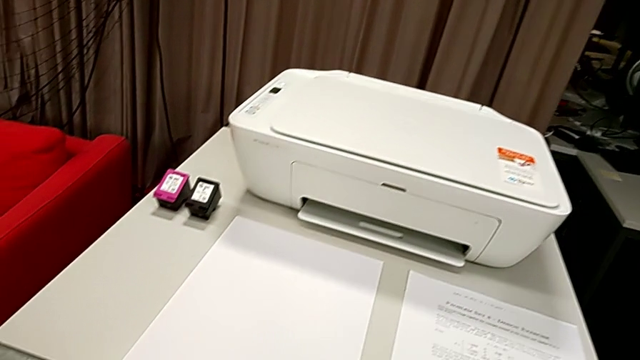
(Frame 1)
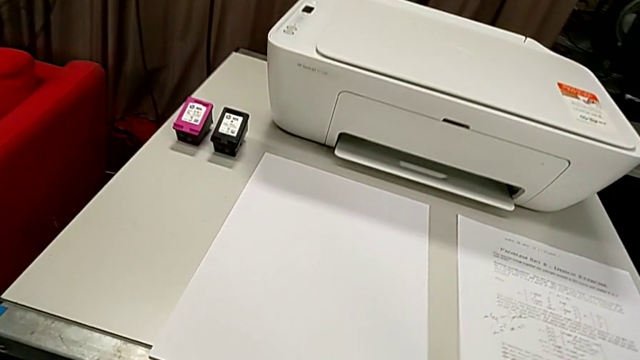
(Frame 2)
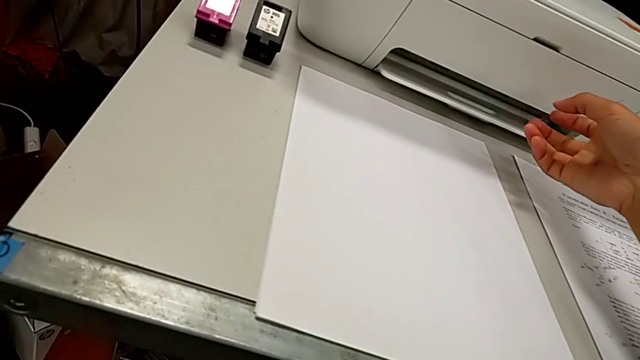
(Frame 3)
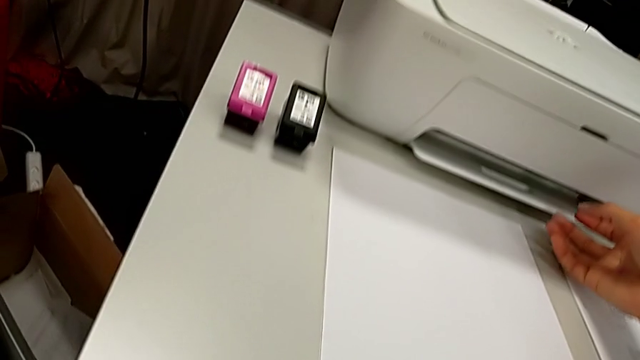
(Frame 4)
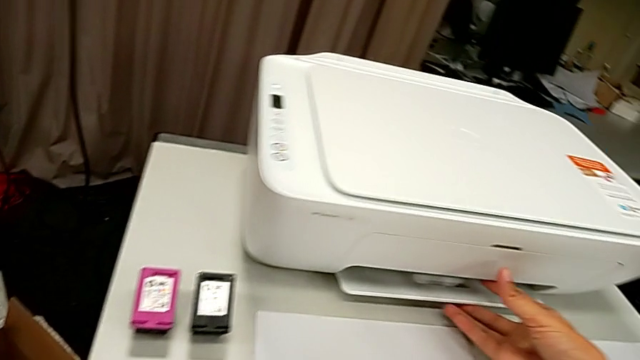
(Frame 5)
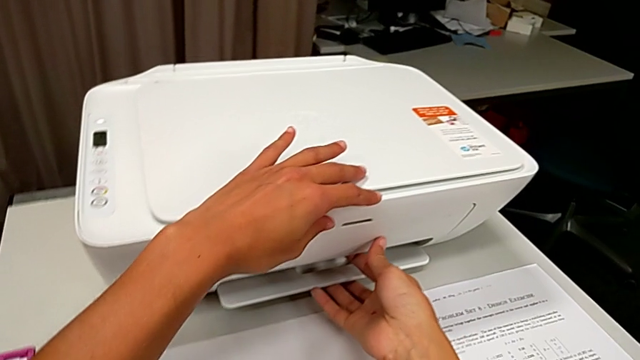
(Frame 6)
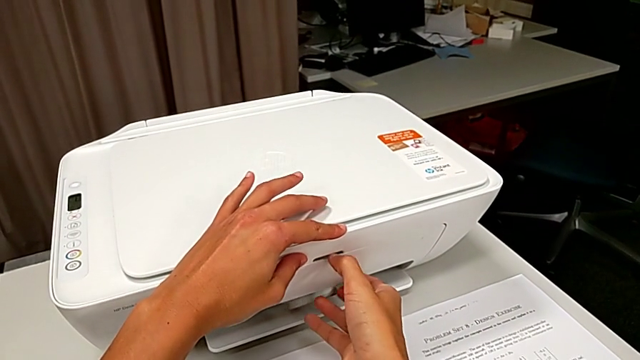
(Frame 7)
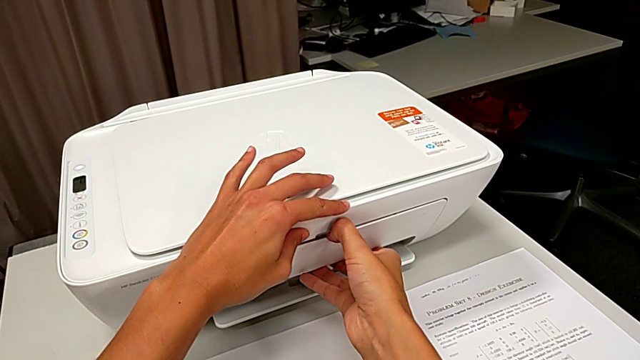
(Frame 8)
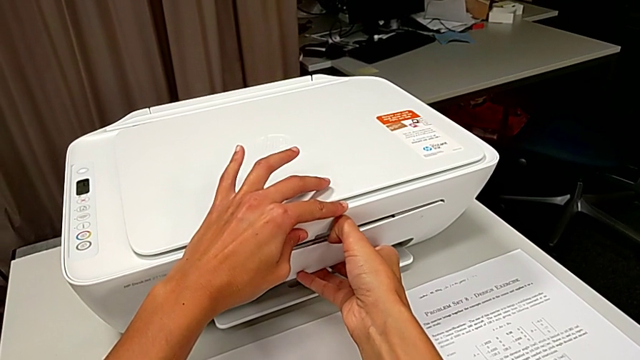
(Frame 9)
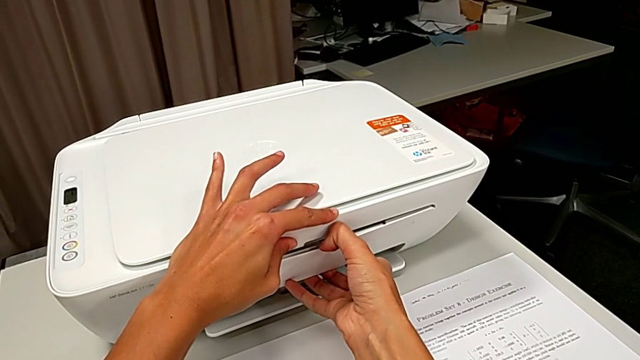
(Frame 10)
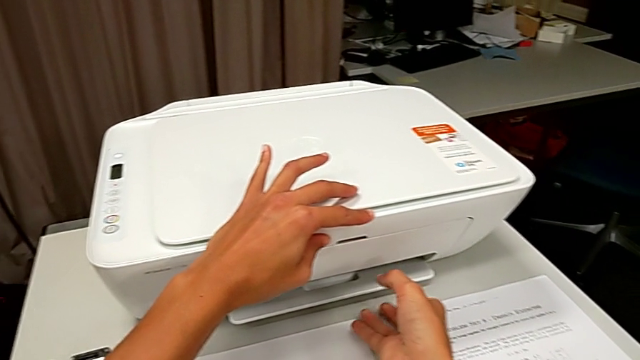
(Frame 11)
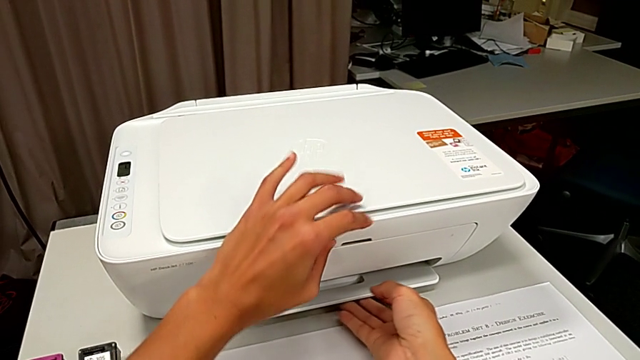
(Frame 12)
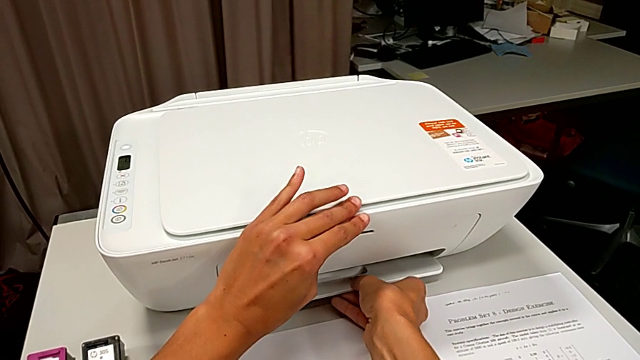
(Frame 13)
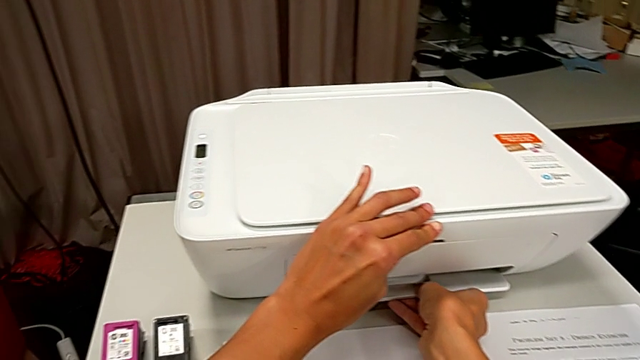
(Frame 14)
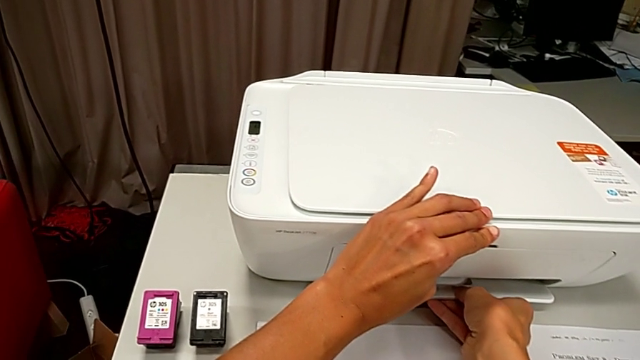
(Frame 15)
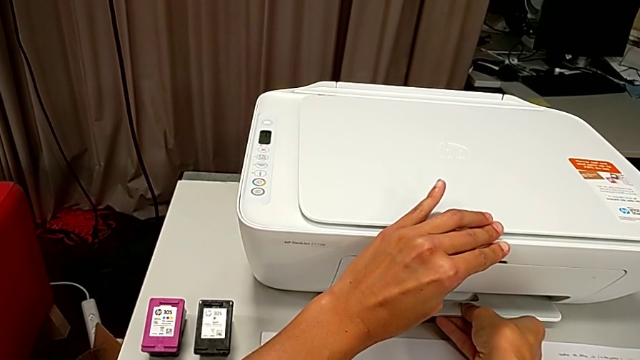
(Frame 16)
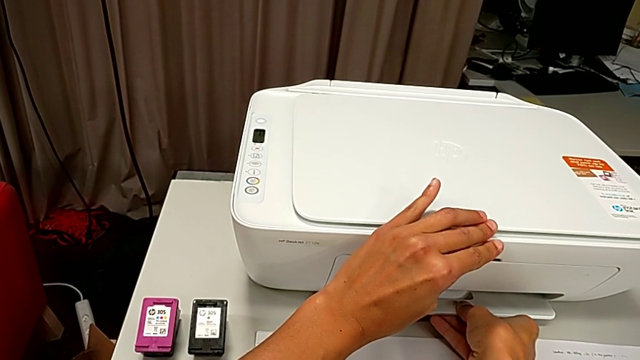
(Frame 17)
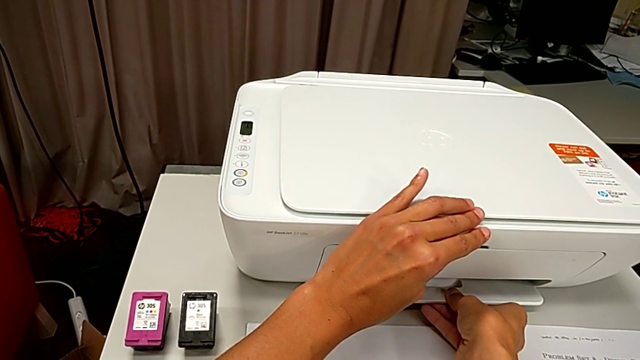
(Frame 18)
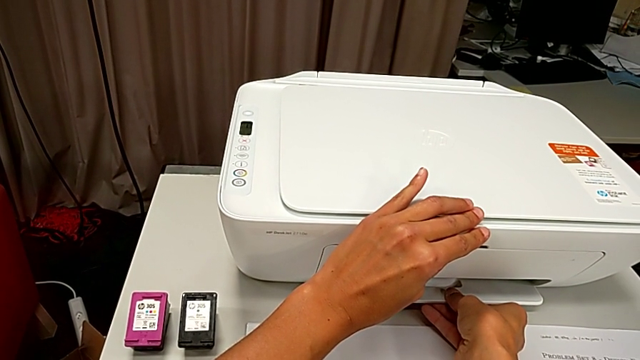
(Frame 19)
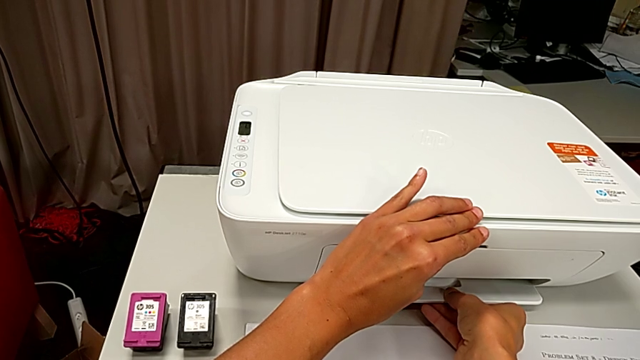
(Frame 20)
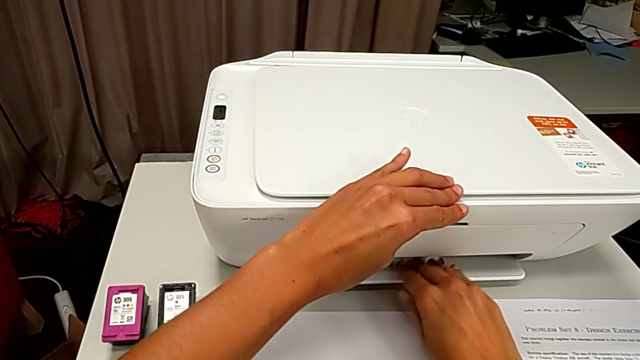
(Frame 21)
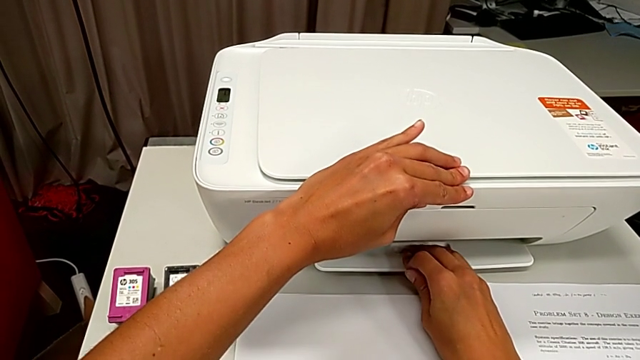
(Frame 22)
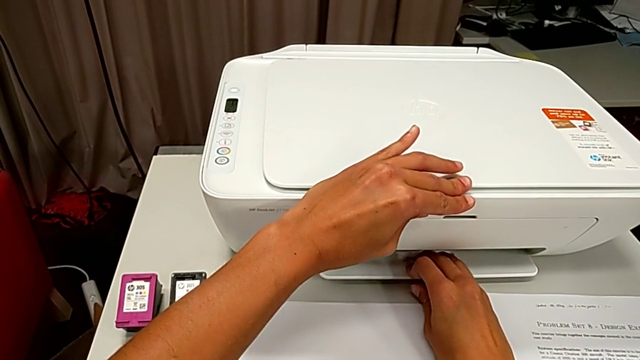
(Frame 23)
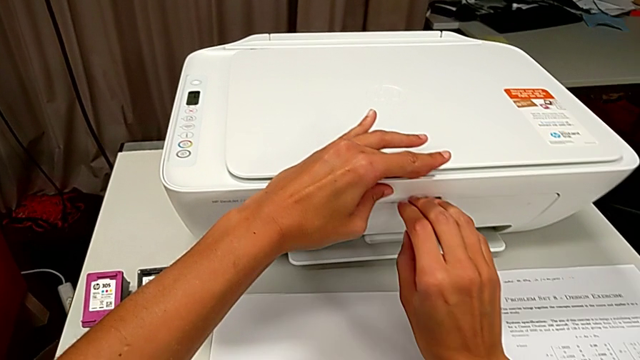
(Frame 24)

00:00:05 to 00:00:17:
The camera wearer is loading a stack of papers into the tray.

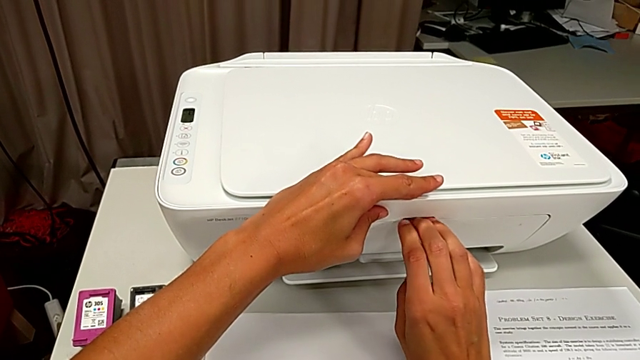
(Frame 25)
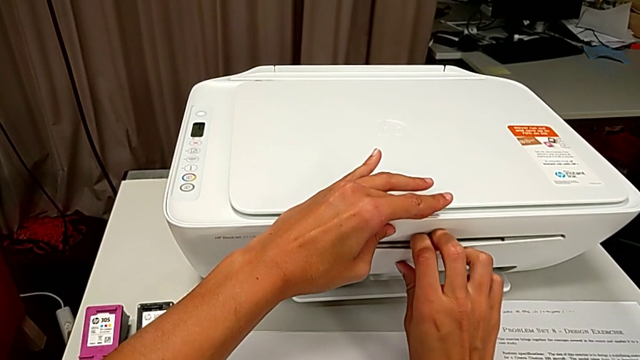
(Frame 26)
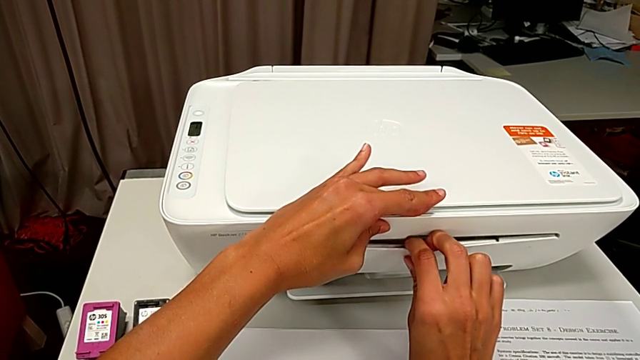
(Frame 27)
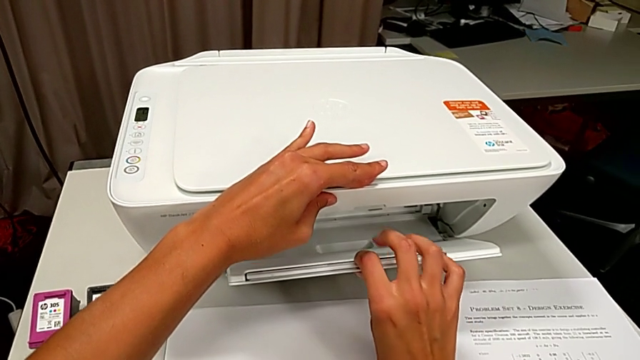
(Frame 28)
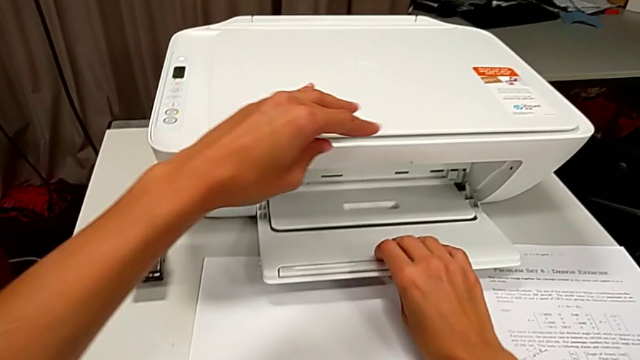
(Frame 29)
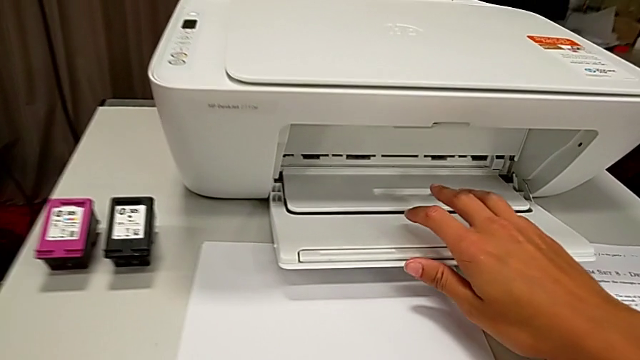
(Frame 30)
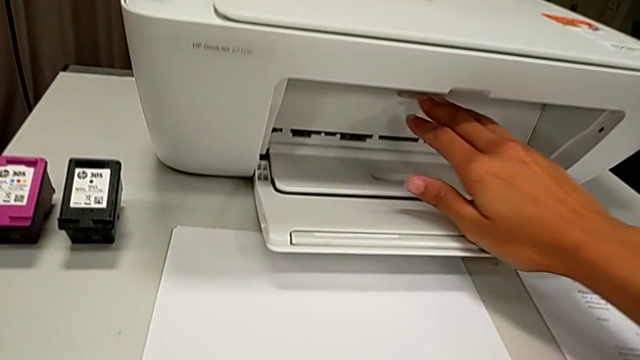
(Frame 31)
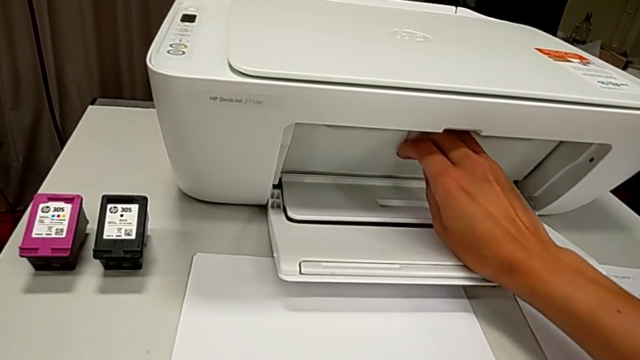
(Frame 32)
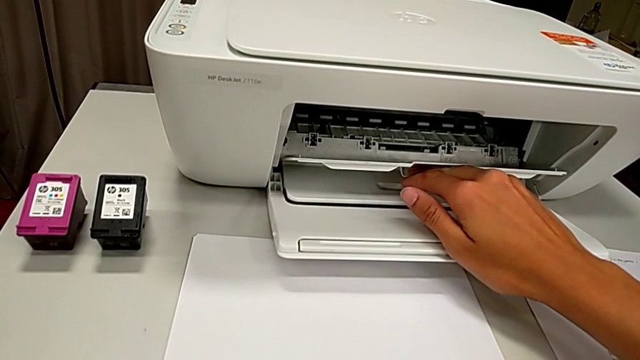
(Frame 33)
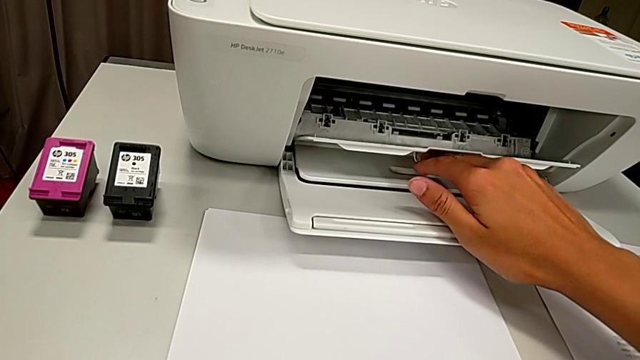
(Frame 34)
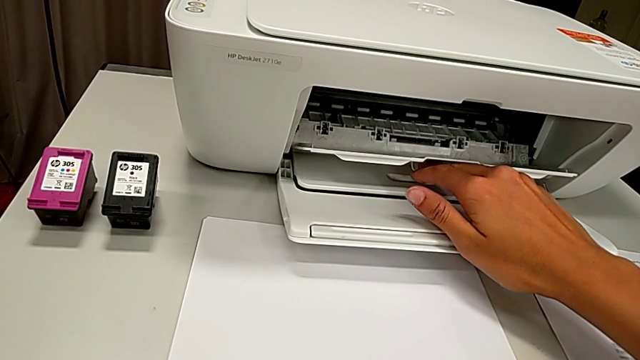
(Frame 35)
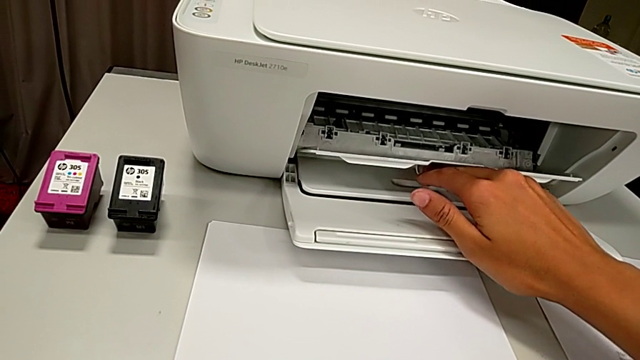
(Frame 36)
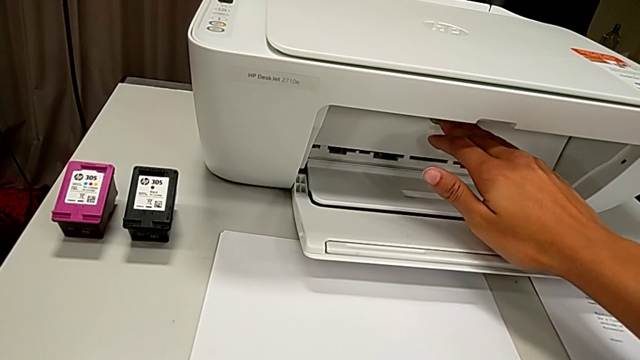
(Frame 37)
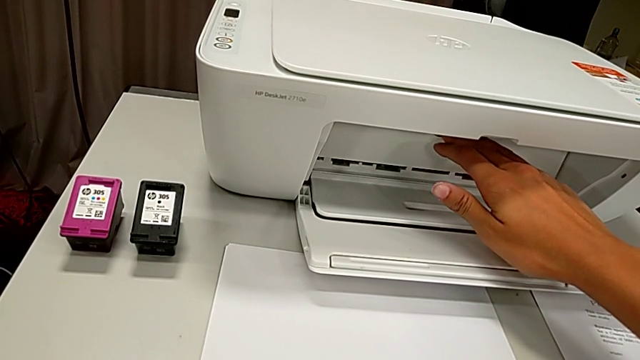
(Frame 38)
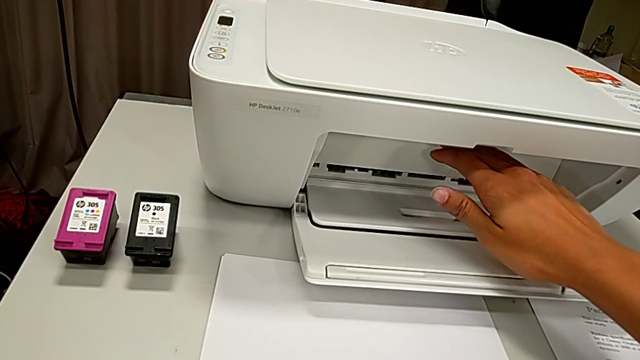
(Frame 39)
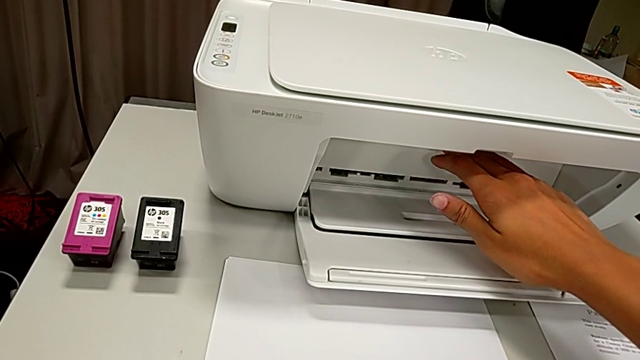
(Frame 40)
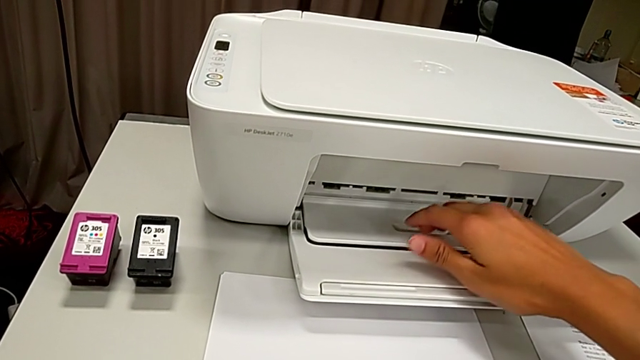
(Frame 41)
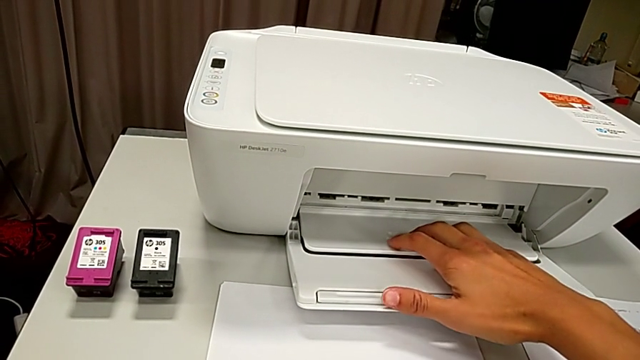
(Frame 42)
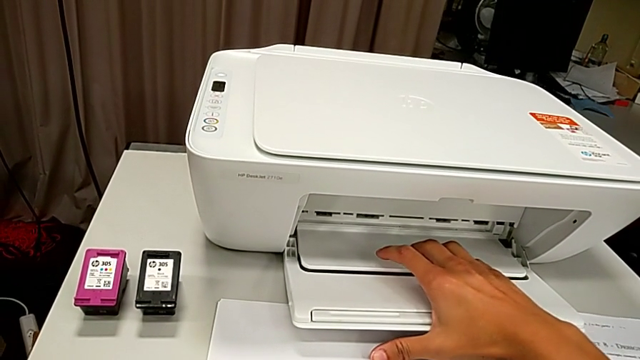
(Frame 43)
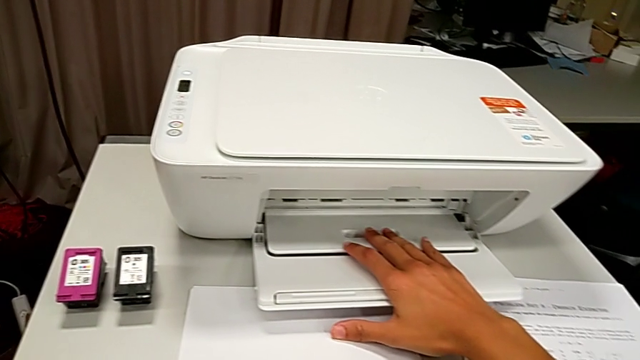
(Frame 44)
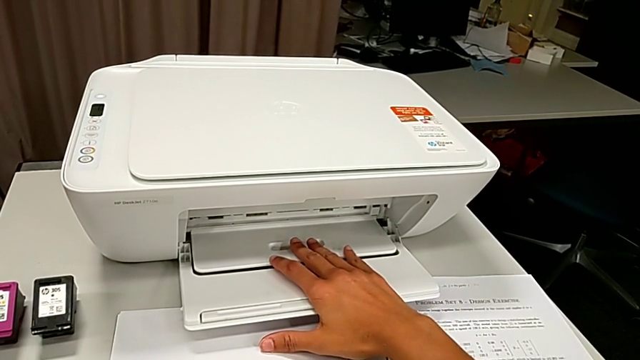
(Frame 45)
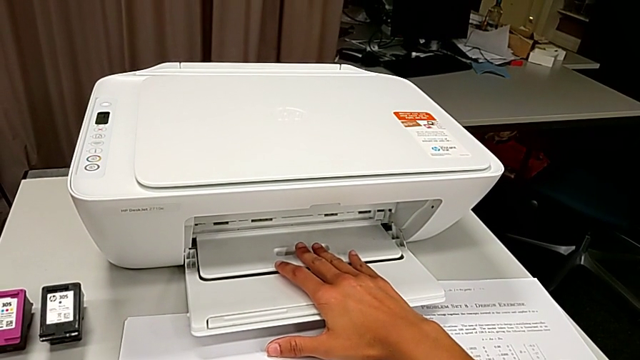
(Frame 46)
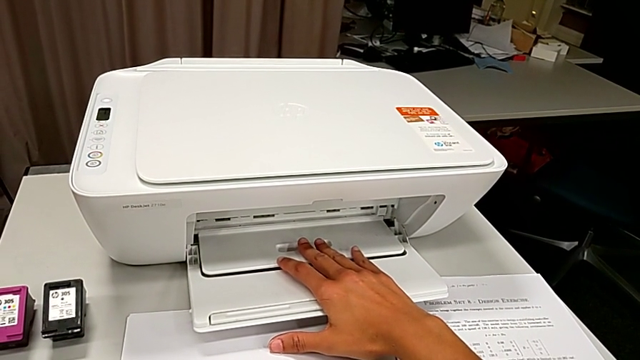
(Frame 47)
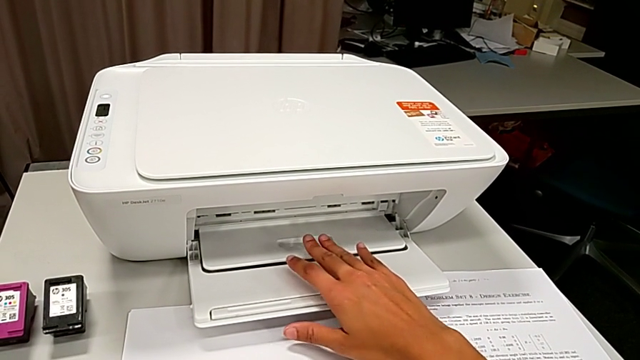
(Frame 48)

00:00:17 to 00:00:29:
The camera wearer is loading a stack of papers into the tray. They open the paper tray, wrongly open the cartridge gate and close it.
